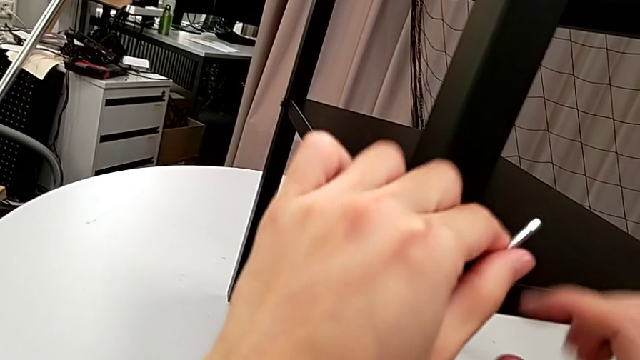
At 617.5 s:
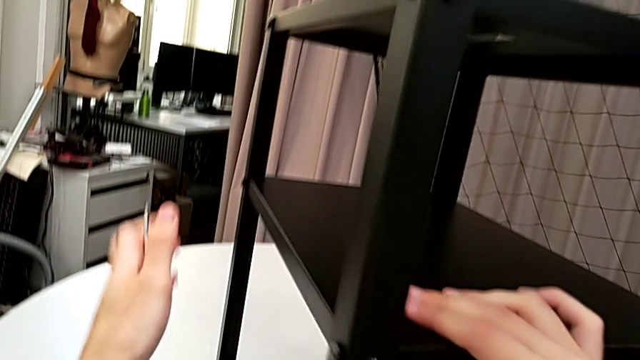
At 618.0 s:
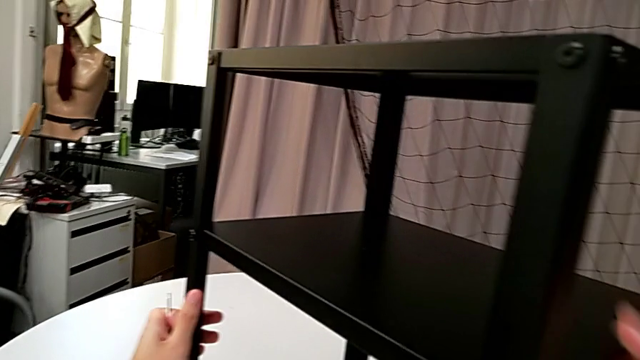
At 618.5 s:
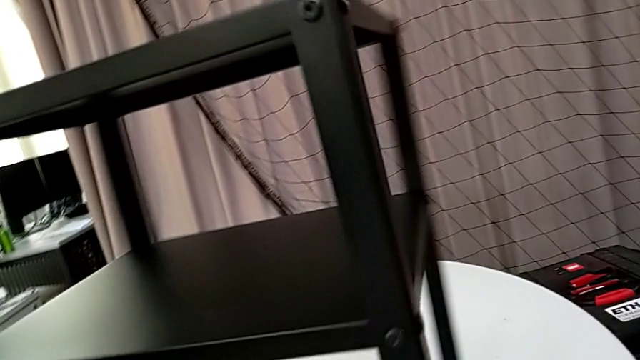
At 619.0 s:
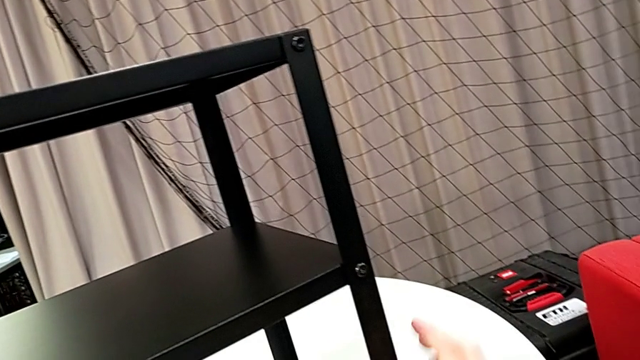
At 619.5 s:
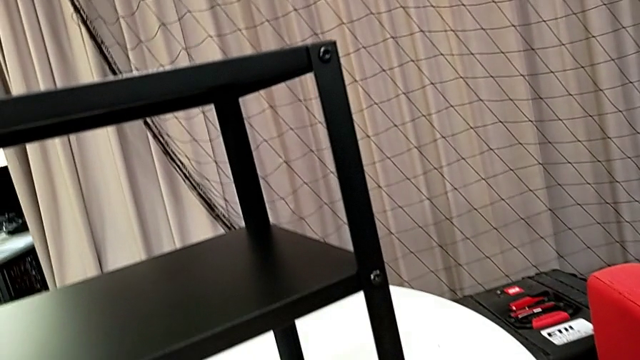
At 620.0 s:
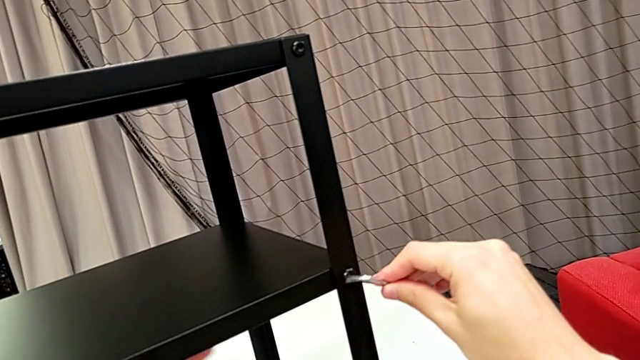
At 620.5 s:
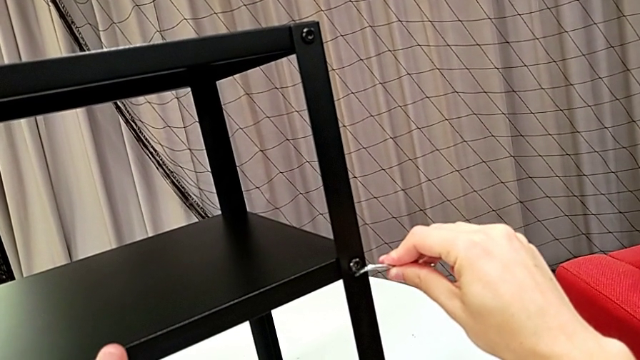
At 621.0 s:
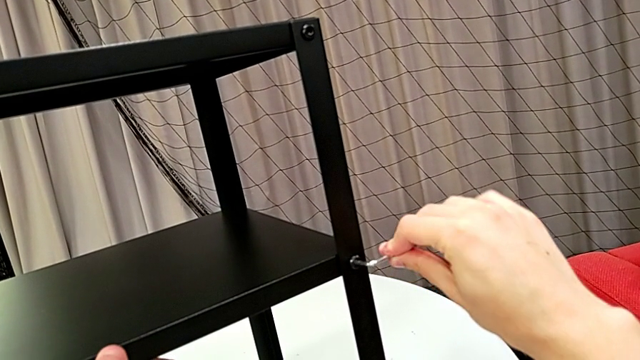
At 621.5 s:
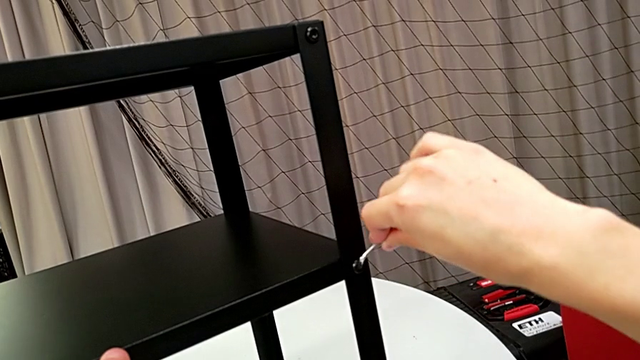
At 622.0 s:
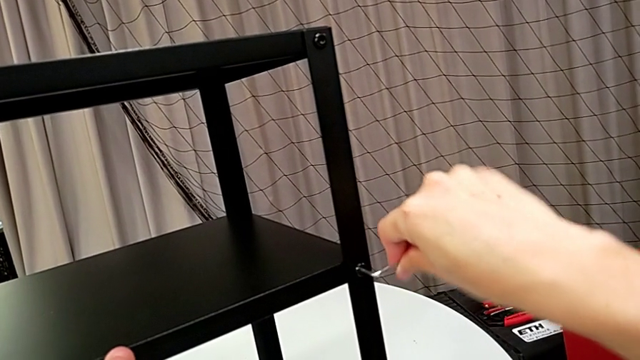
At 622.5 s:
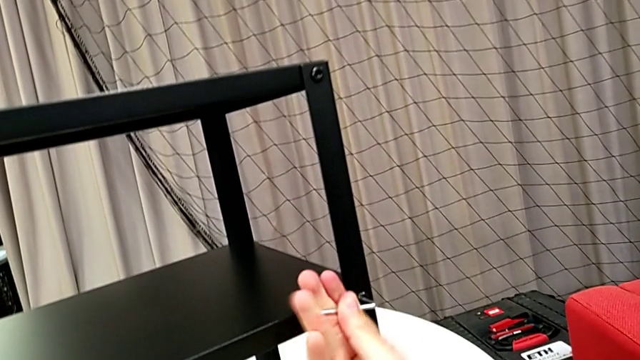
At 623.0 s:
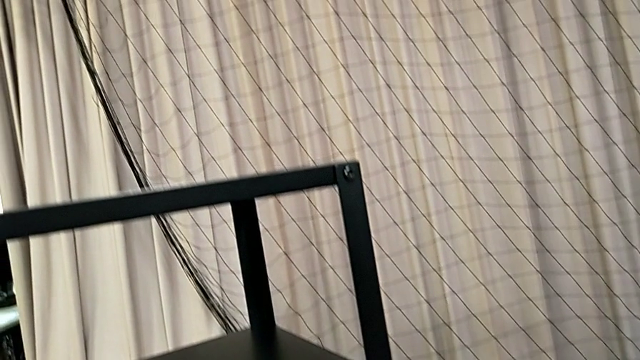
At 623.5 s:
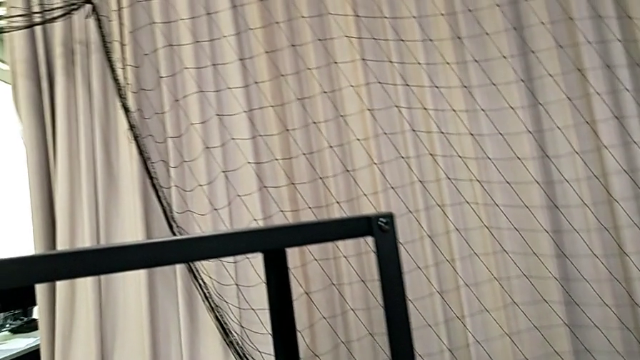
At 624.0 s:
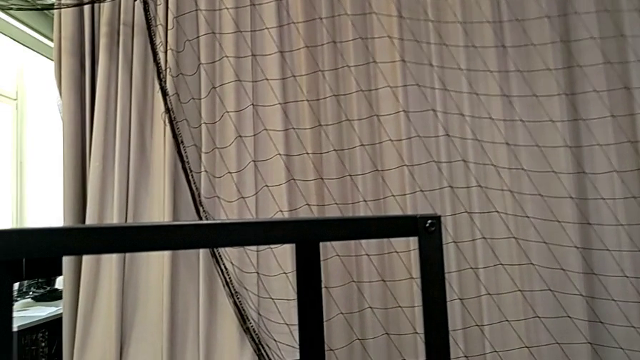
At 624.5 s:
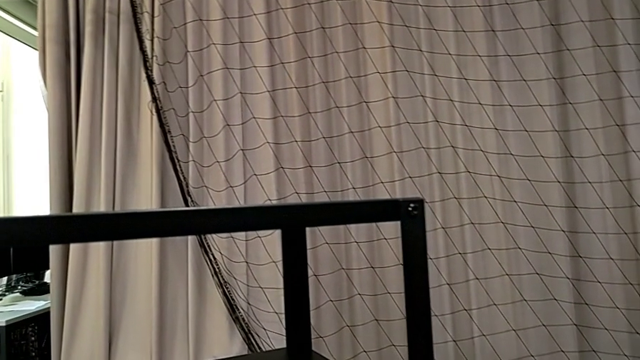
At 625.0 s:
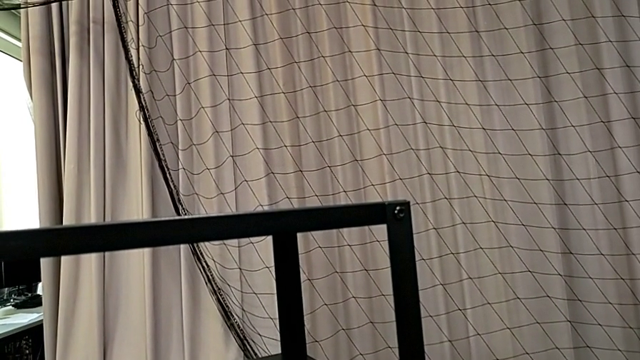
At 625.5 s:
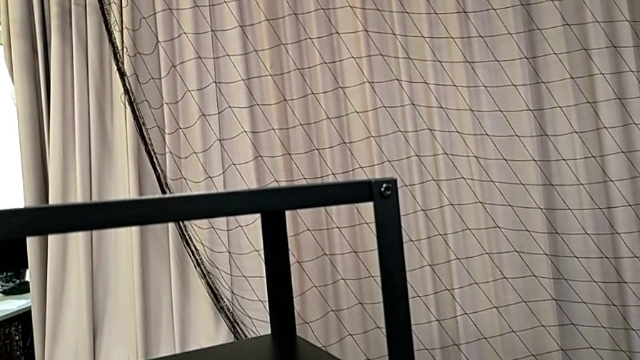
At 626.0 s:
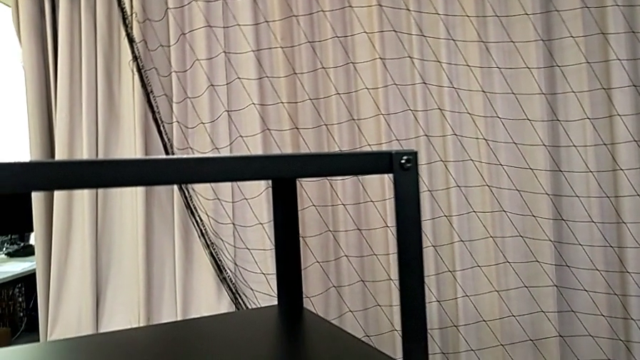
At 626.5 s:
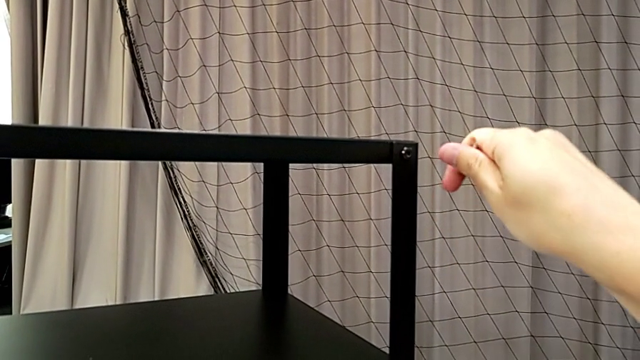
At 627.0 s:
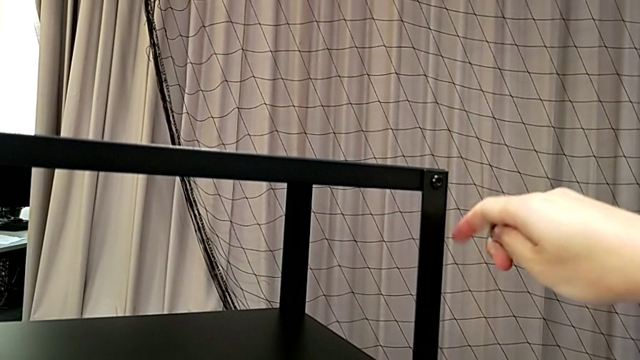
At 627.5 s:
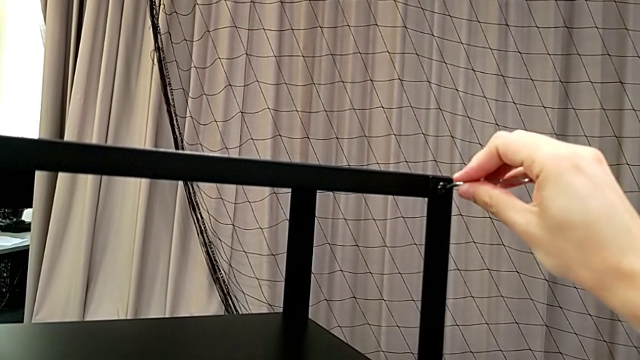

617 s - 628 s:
The camera wearer is screwing the loose screws on the right side of the table. They withdraw the Allen wrench, rotate the nightstand, insert the Allen wrench, screw the hex socket head, withdraw the Allen wrench and insert it.

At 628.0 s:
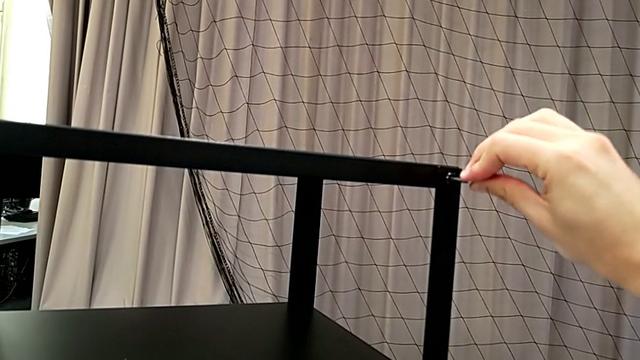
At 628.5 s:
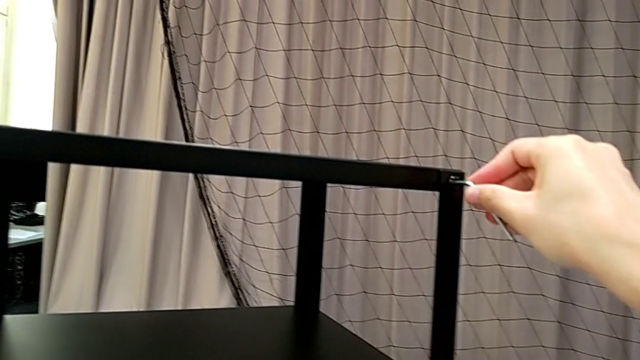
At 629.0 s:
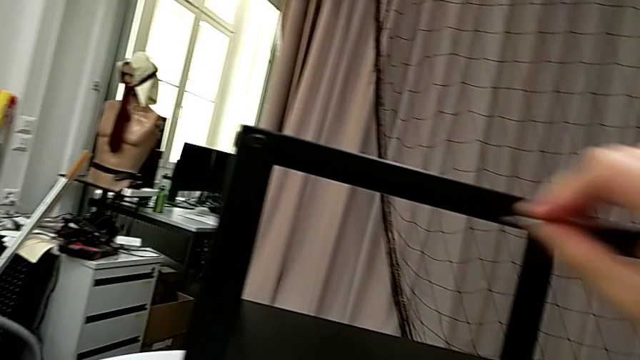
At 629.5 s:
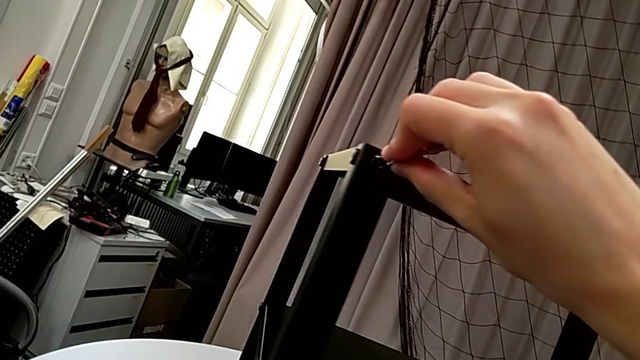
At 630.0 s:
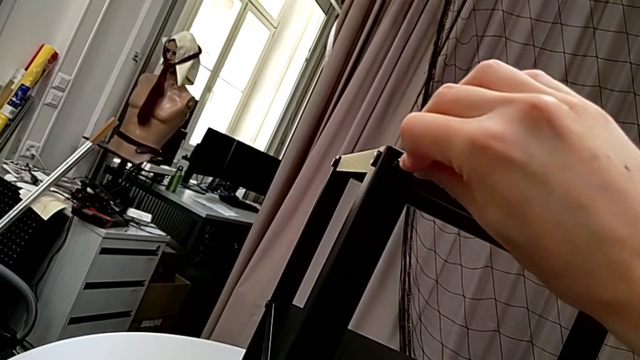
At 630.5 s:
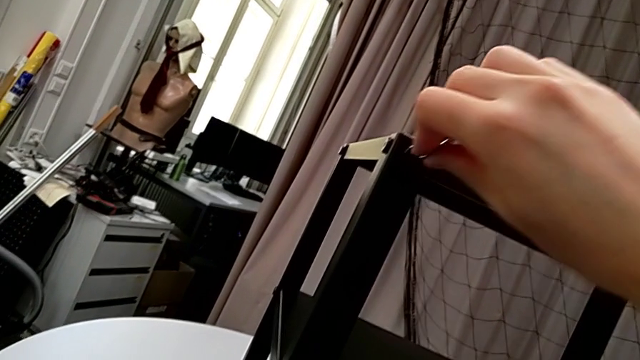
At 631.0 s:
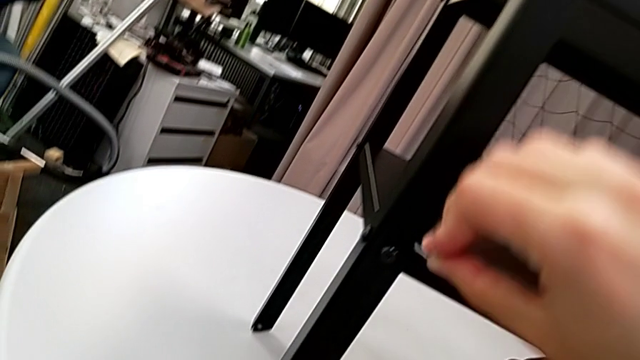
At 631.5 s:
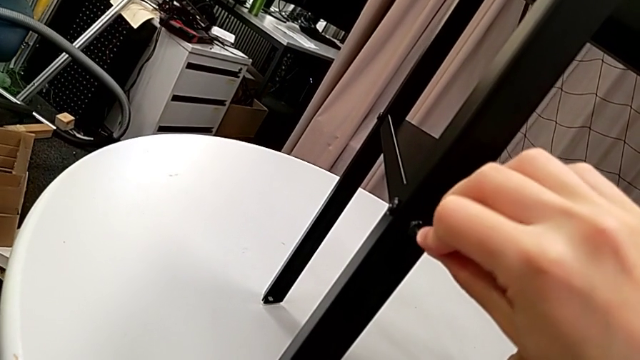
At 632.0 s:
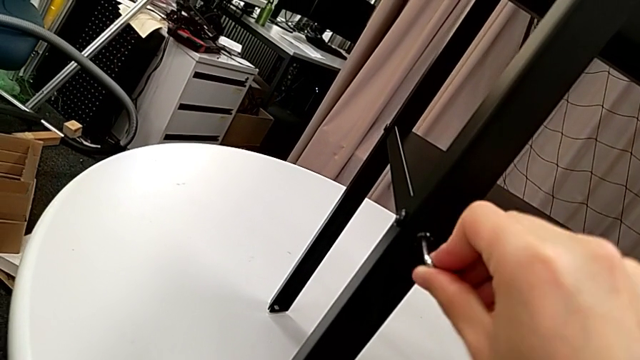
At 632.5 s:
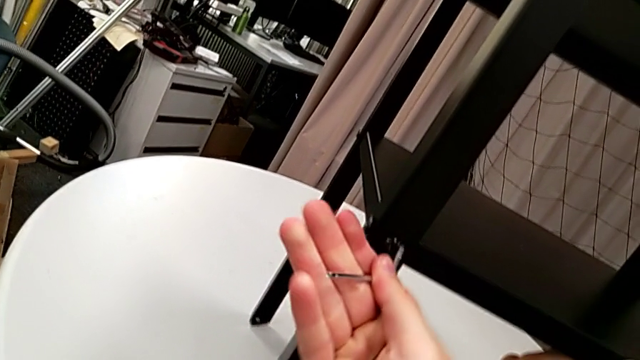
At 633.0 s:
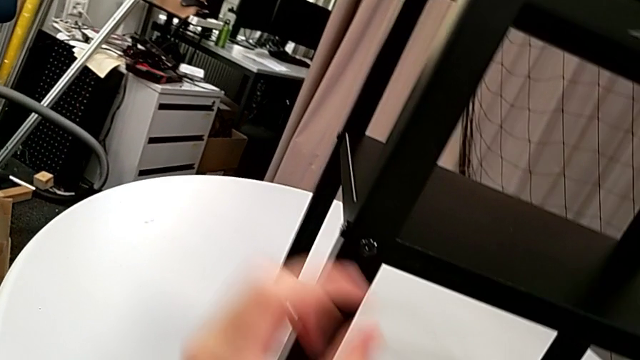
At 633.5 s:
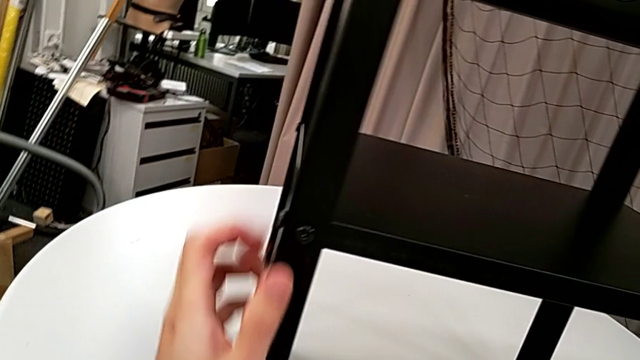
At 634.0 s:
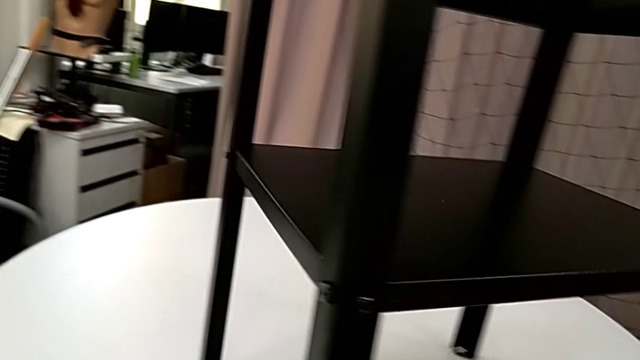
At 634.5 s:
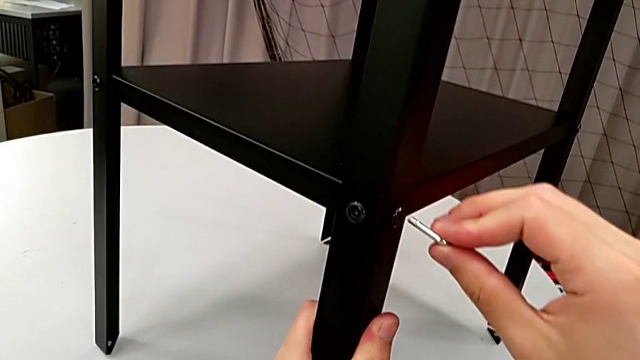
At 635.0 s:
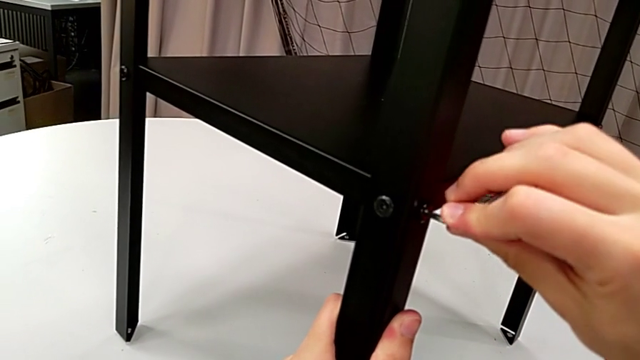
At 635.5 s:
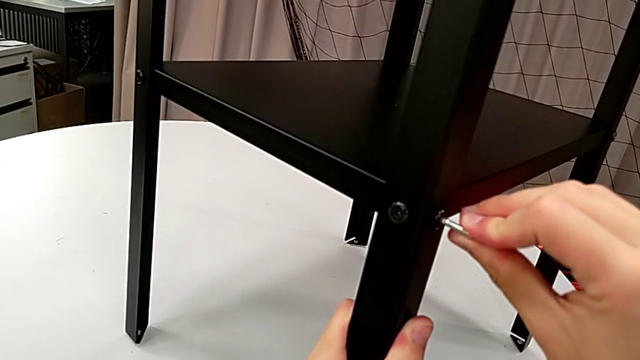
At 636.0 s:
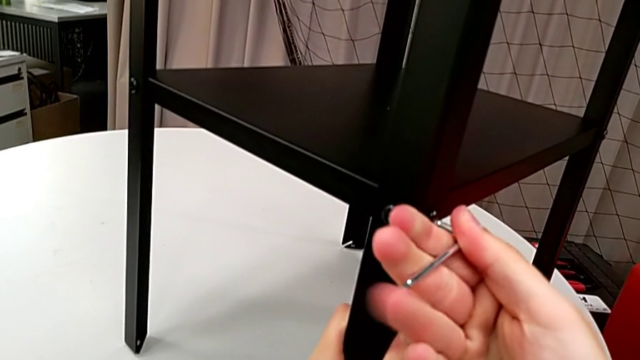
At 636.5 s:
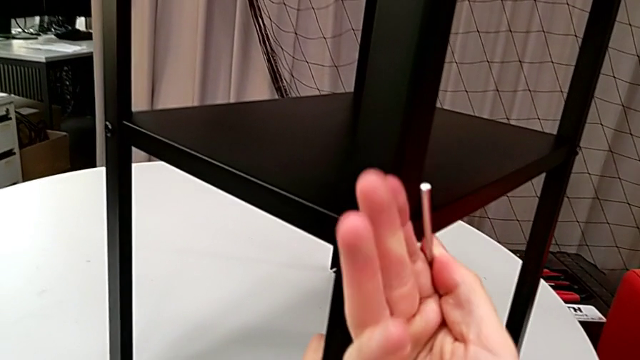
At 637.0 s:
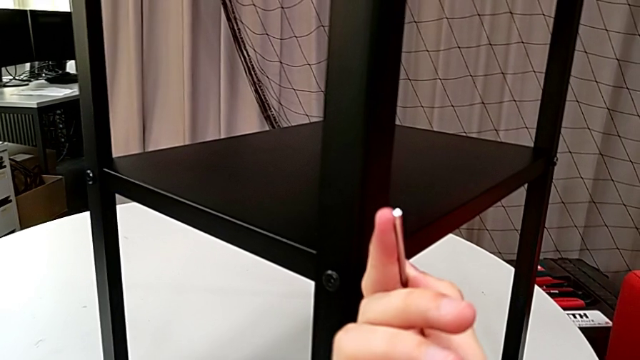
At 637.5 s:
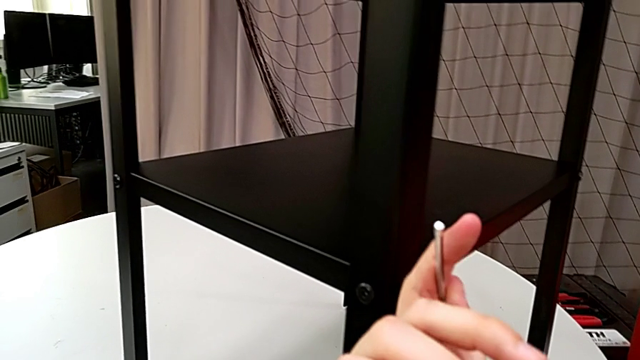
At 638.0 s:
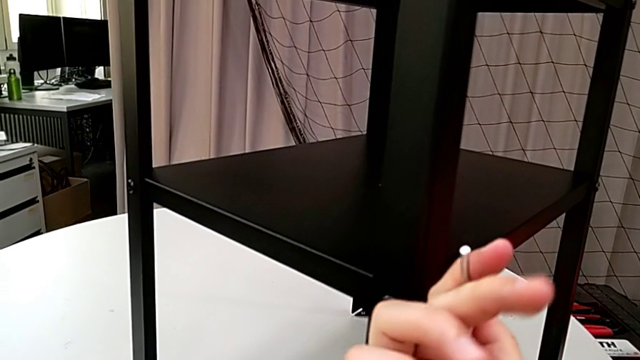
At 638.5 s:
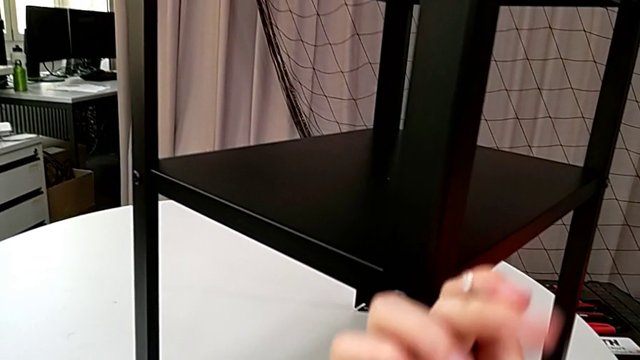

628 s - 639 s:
The camera wearer is screwing the loose screws on the right side of the table. They screw the hex socket head, withdraw the Allen wrench, insert it, screw the hex socket head, withdraw the Allen wrench, insert it, screw the hex socket head, withdraw the Allen wrench, inspect the hex socket head, rotate the nightstand, insert the Allen wrench and begin to screw the hex socket head.
